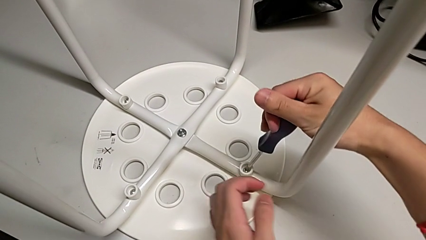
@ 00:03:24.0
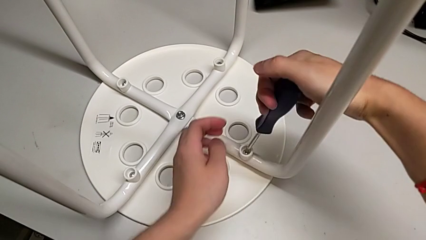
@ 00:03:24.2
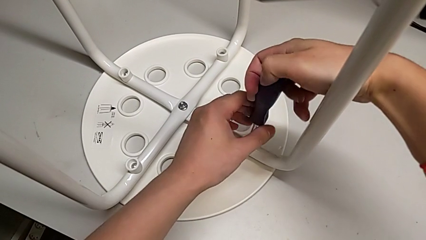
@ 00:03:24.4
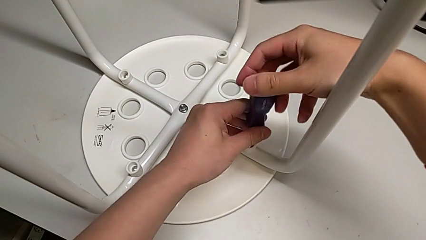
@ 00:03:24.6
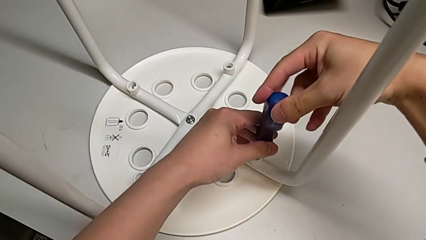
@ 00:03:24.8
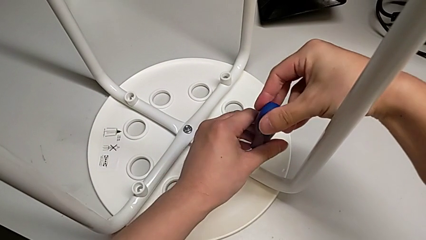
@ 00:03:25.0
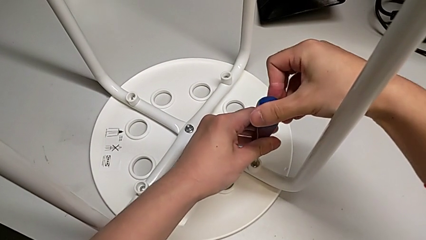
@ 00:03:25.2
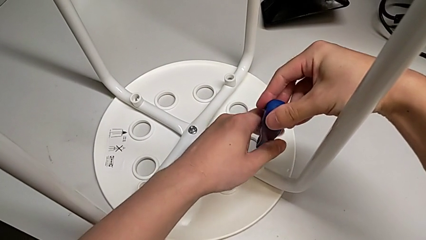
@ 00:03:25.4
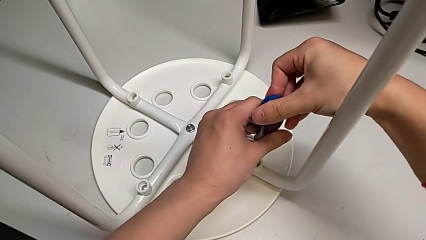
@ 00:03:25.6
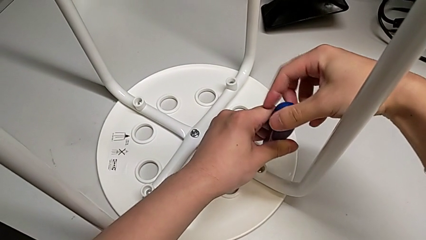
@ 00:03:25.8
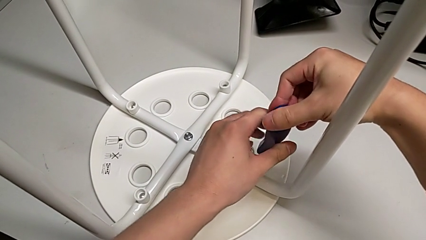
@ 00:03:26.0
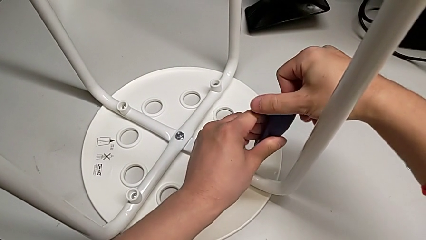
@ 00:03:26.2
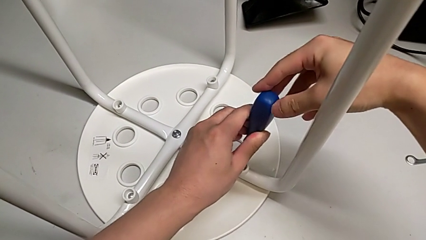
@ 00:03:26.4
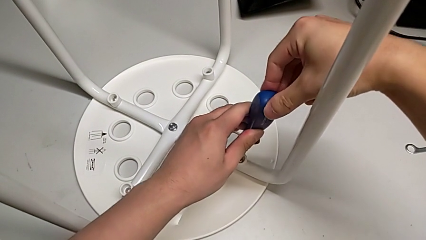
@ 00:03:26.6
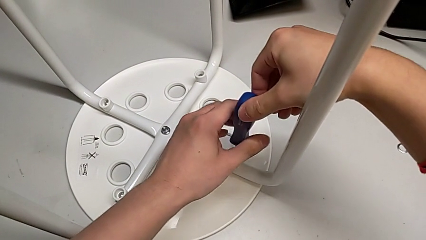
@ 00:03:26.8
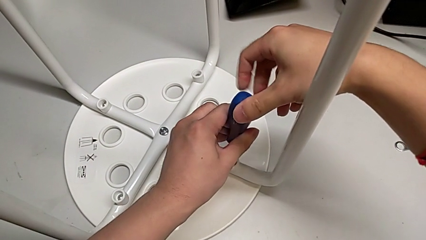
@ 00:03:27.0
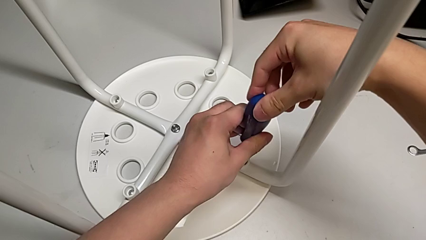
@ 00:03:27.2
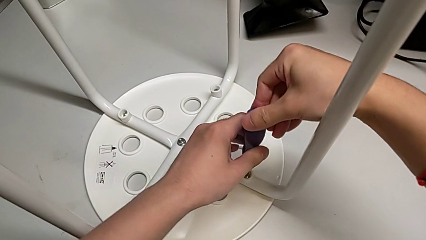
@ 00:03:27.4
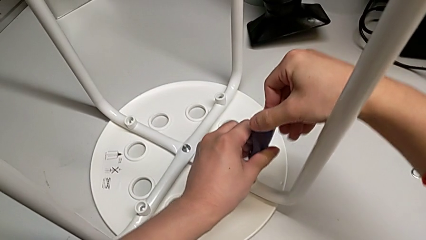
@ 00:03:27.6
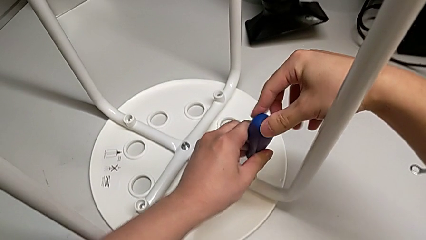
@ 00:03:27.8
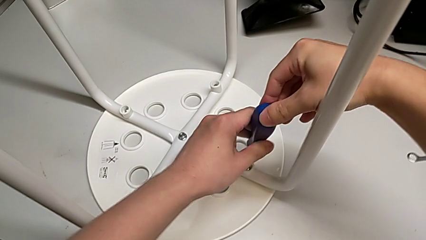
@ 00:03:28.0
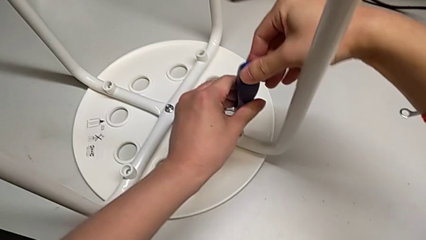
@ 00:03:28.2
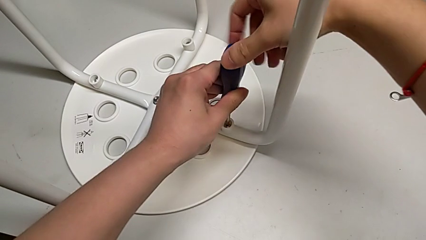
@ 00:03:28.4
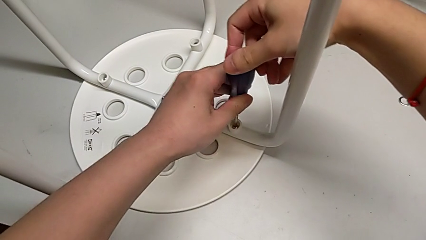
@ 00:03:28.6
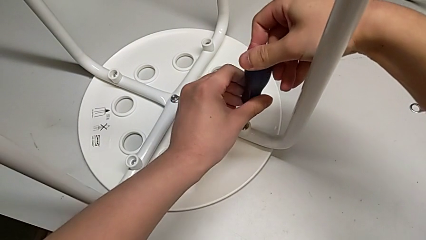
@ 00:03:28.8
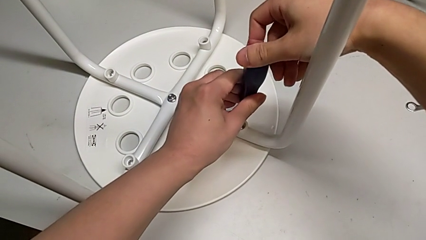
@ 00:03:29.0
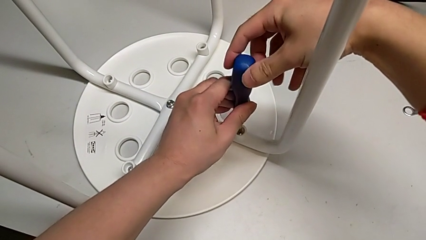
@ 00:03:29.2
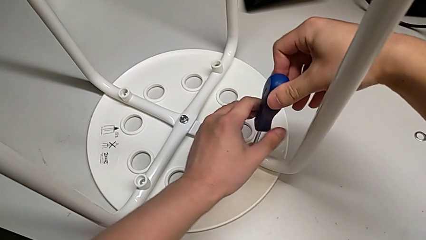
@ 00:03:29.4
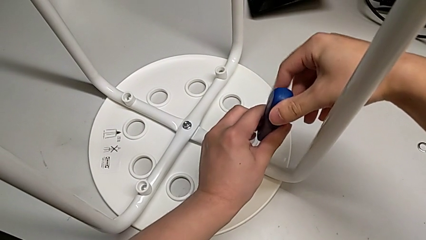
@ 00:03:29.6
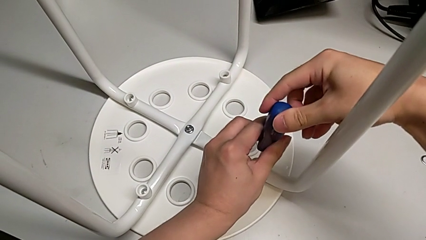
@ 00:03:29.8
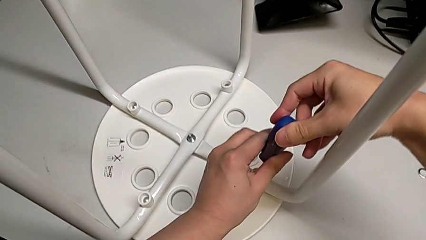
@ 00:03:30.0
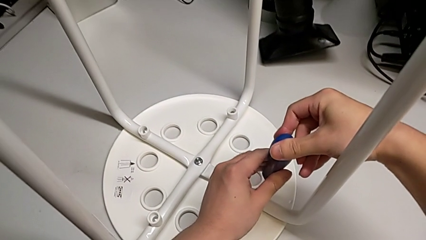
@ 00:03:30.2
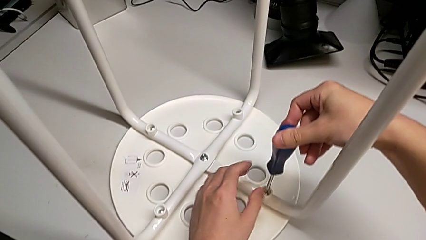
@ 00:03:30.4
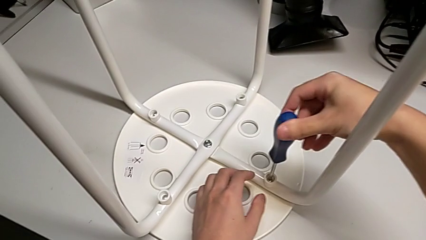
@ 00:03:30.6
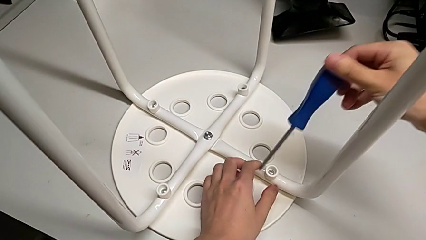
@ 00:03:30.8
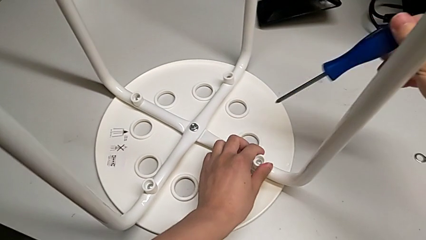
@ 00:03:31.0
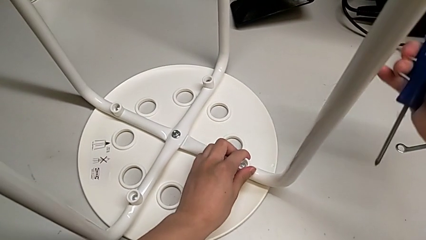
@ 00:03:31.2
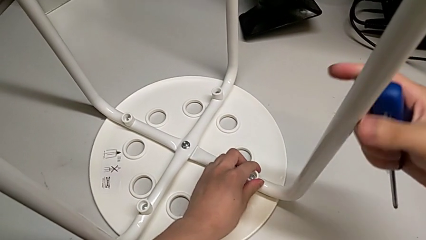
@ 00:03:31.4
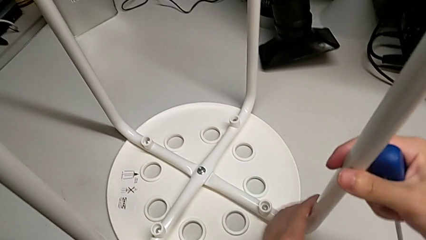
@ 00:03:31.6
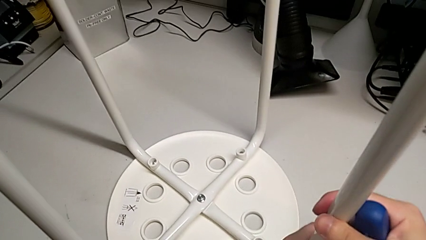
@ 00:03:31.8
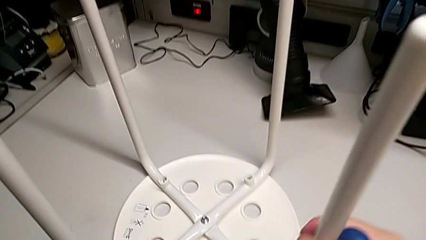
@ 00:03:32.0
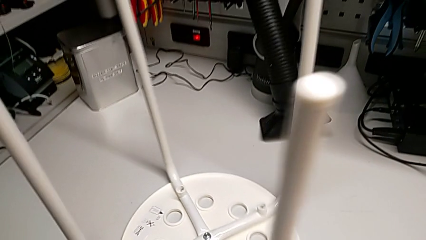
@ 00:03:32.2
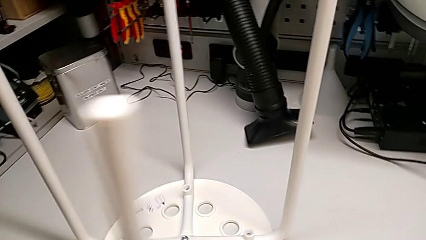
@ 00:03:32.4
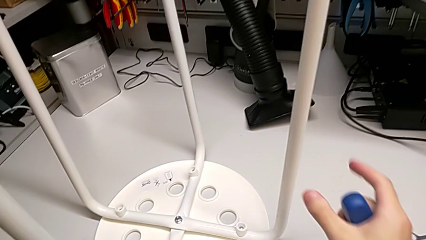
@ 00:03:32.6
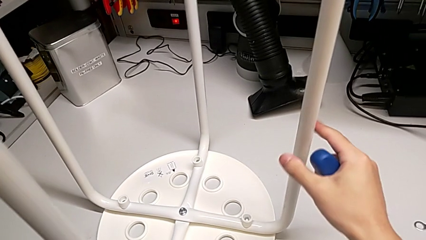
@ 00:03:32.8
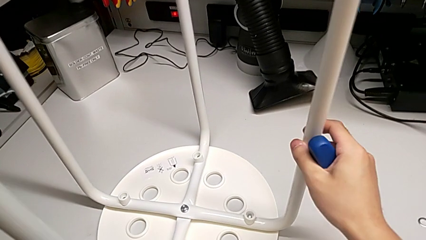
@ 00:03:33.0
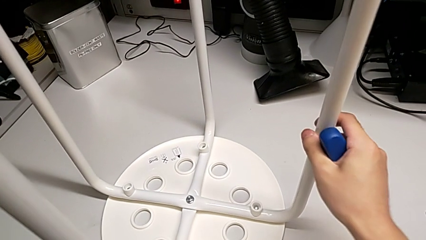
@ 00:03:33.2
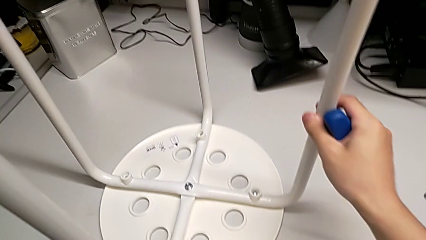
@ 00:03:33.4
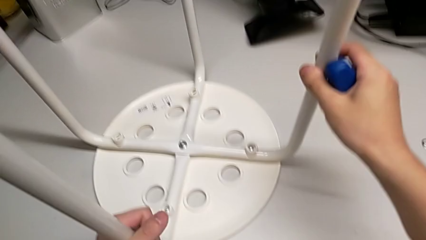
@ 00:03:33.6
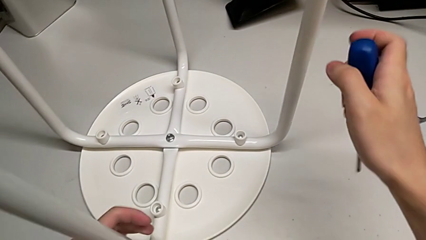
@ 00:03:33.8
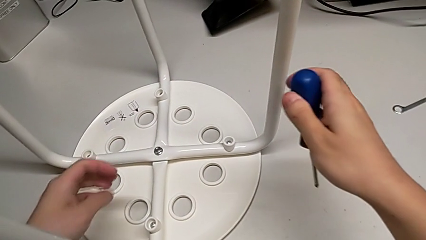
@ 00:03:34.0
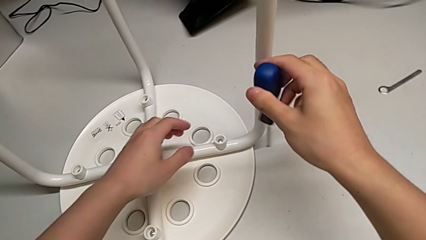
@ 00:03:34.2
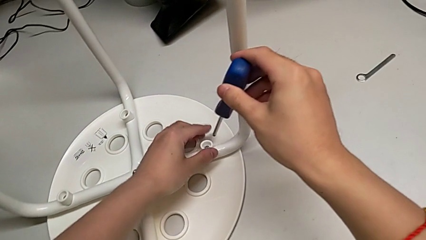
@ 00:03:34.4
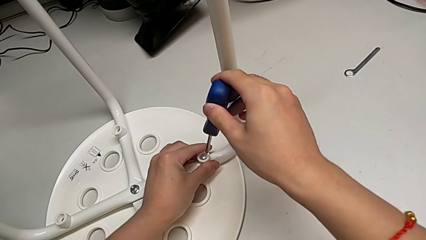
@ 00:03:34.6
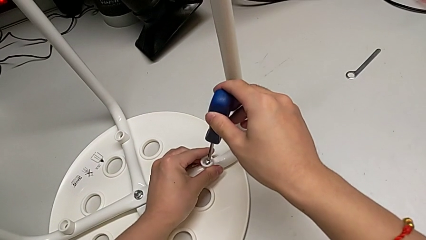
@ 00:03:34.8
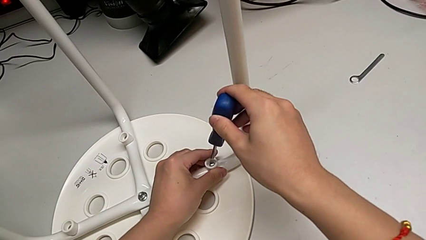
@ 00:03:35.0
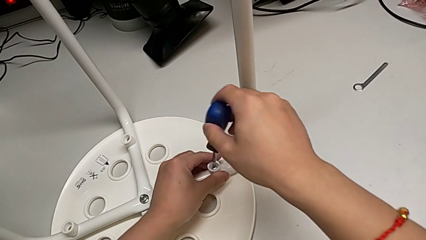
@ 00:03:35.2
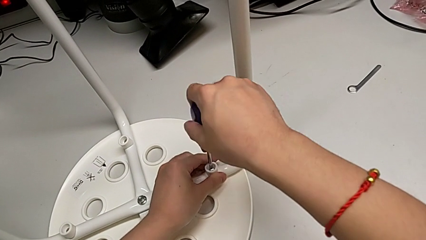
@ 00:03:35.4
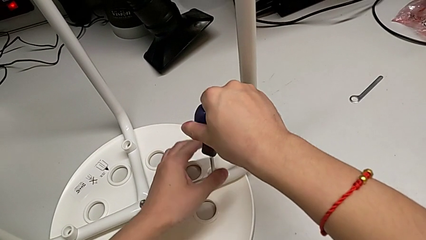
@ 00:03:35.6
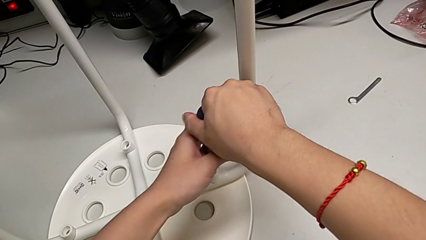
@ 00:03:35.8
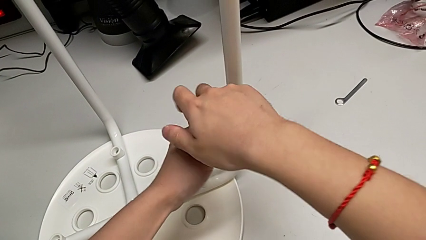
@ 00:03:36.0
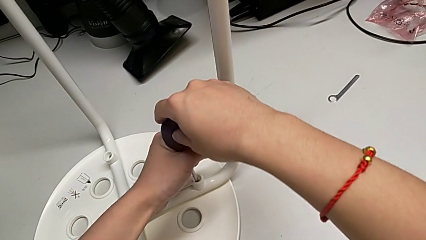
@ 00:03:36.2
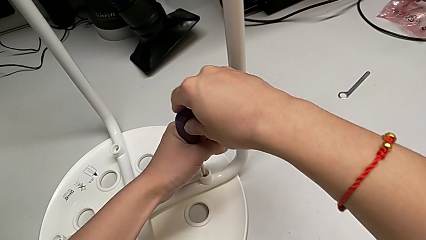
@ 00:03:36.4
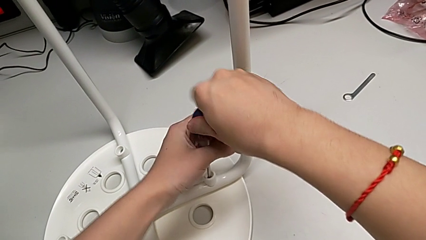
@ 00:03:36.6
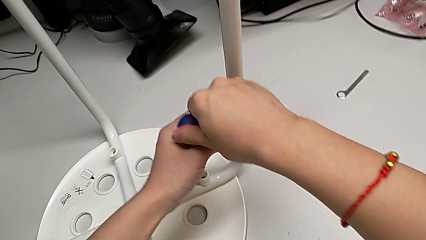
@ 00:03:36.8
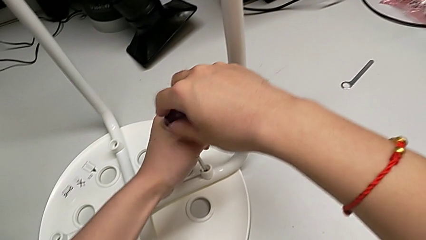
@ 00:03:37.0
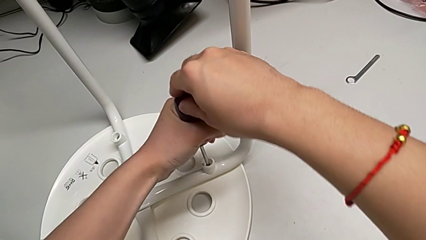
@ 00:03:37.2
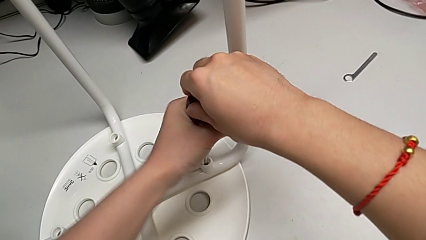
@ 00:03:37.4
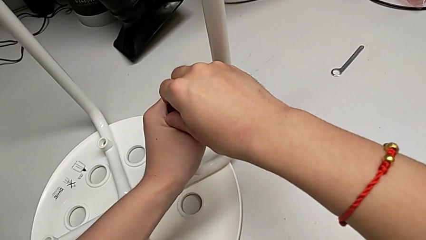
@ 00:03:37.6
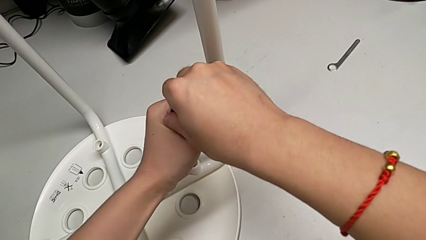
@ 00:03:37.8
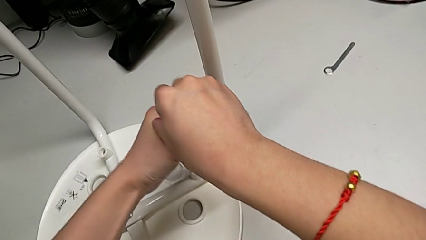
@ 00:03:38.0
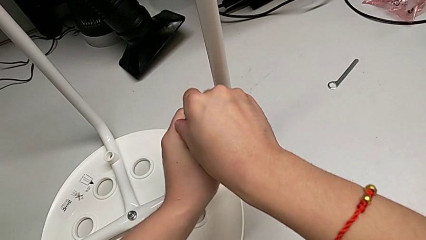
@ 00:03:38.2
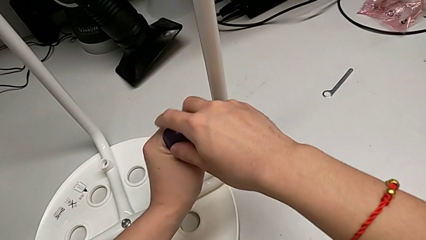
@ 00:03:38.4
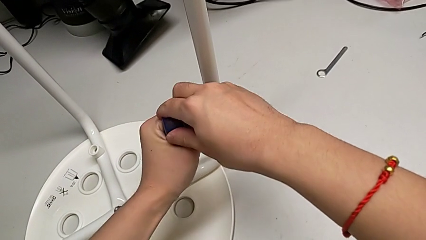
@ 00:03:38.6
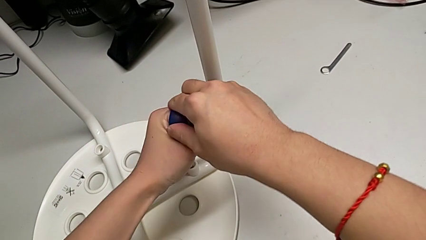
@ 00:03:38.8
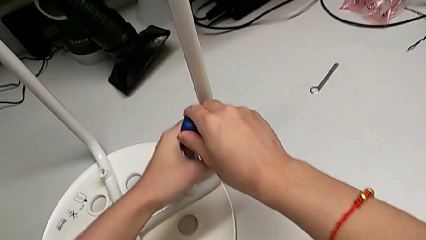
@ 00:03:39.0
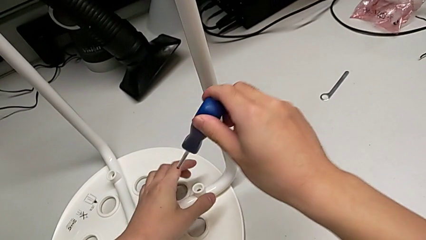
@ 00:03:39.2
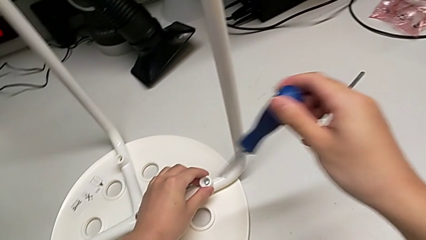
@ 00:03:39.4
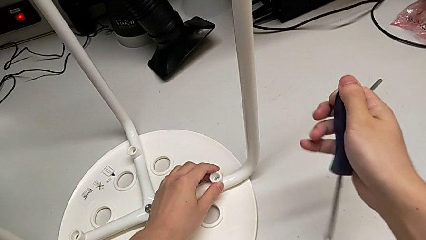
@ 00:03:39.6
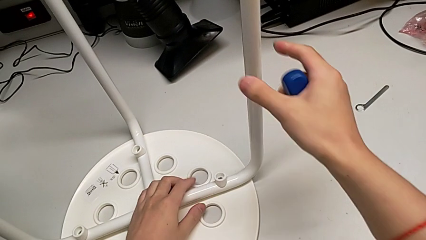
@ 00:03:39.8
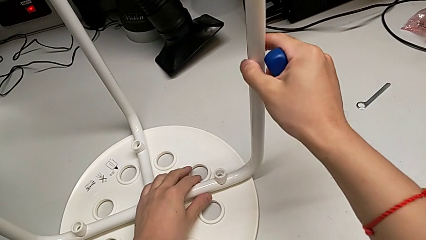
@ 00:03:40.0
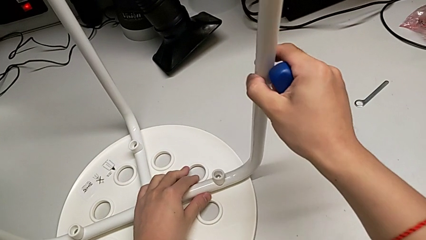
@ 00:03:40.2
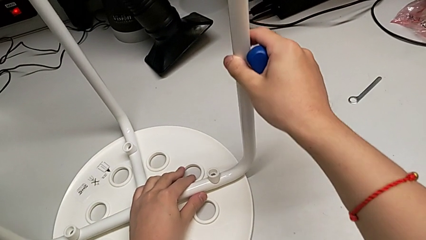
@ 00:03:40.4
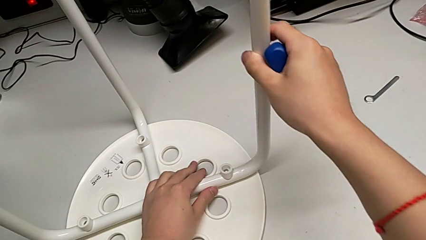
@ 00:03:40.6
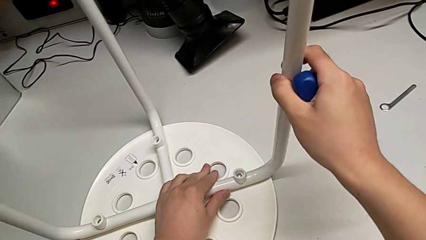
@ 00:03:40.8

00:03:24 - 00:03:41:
The camera wearer is assembling the seat. They keep screwing the screw, withdraw the screwdriver, inspect the screw, rotate the stool, inspect the stool, insert the screwdriver, screw the screw, withdraw the screwdriver and inspect the screw.
